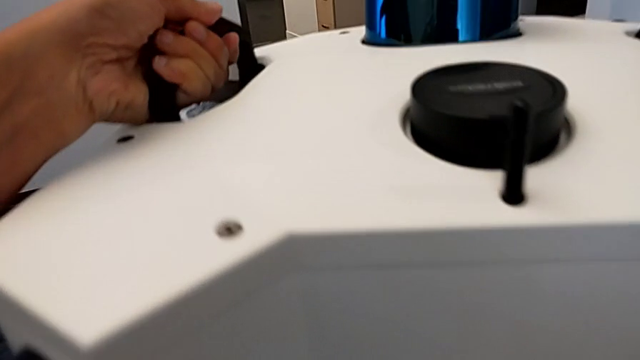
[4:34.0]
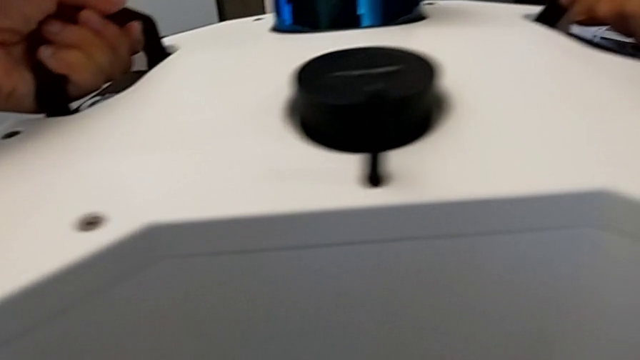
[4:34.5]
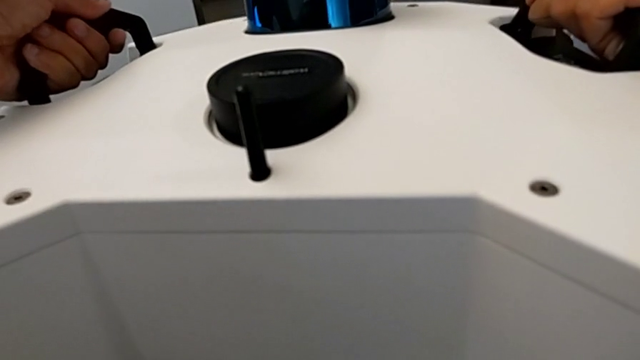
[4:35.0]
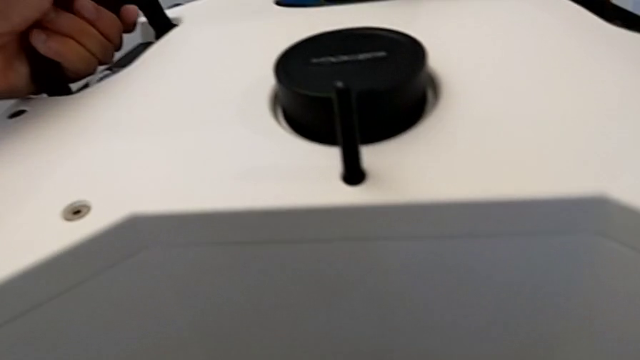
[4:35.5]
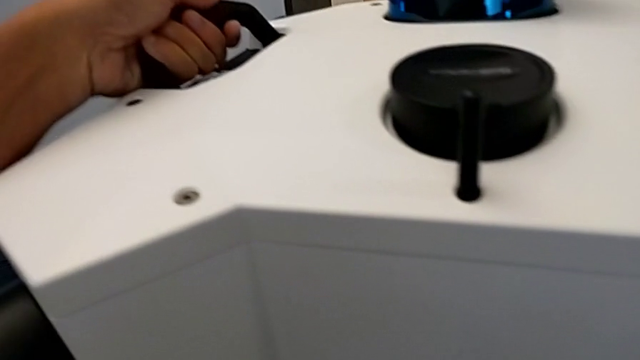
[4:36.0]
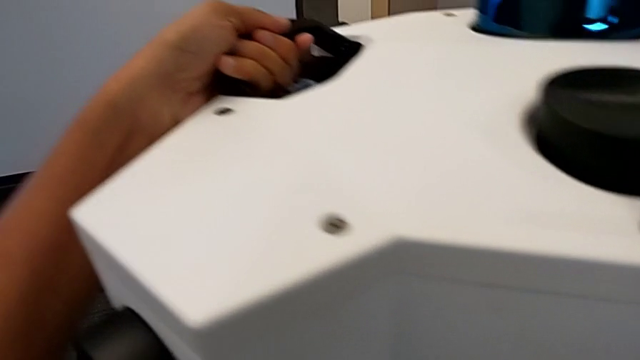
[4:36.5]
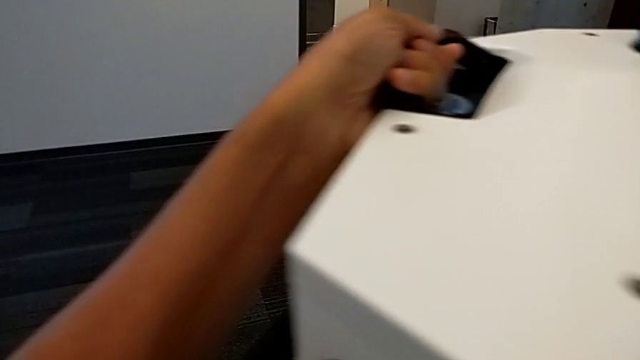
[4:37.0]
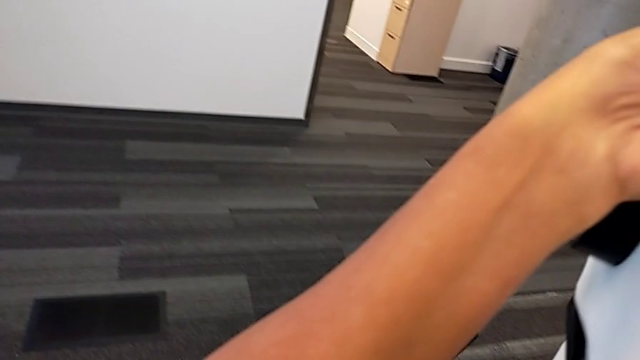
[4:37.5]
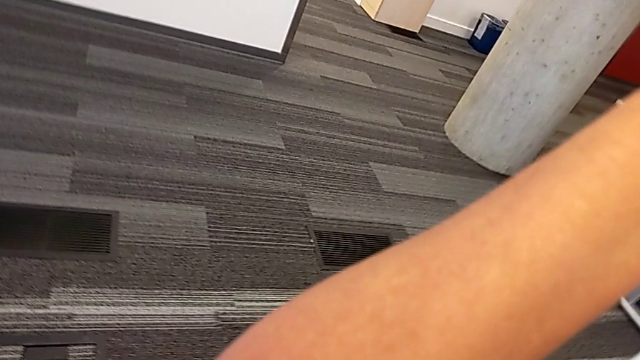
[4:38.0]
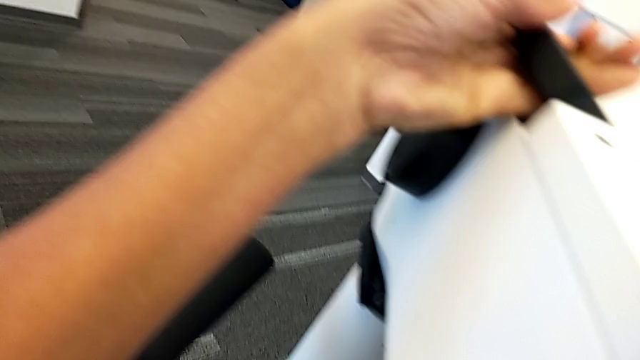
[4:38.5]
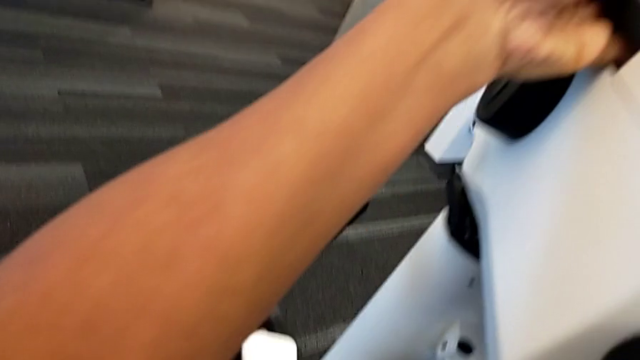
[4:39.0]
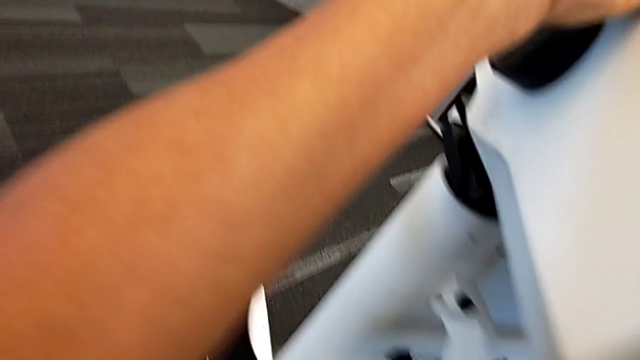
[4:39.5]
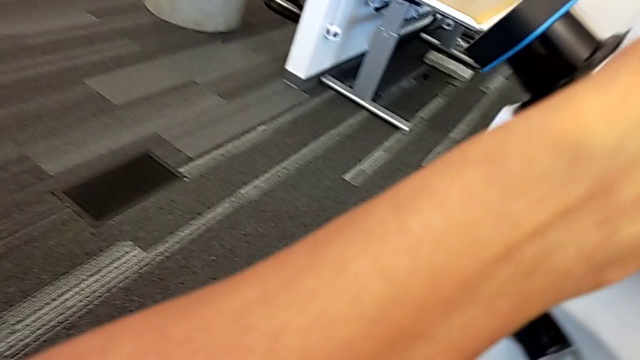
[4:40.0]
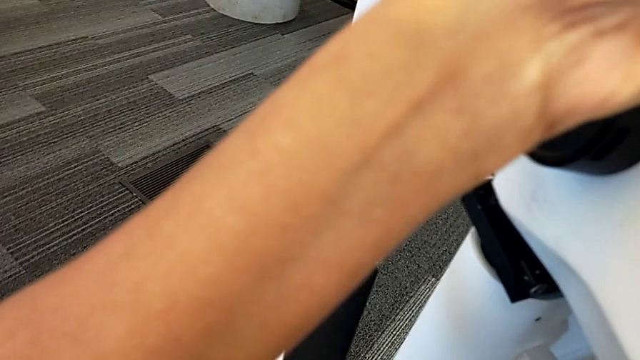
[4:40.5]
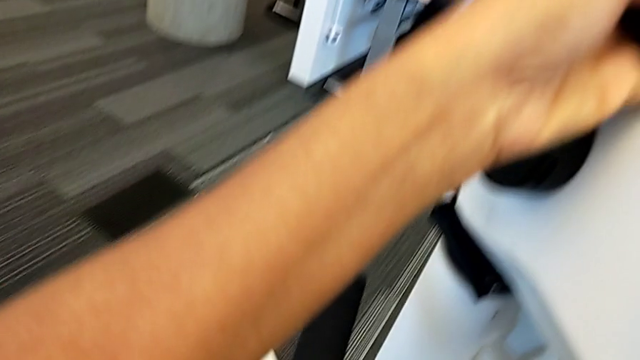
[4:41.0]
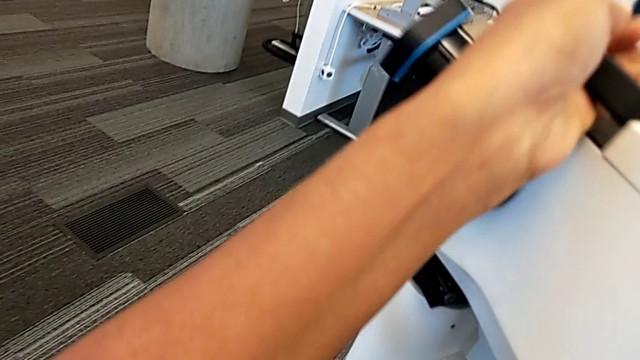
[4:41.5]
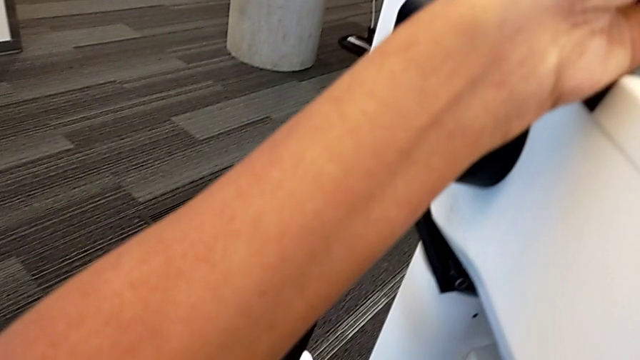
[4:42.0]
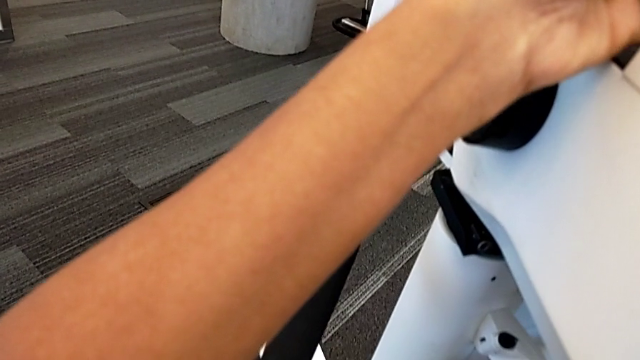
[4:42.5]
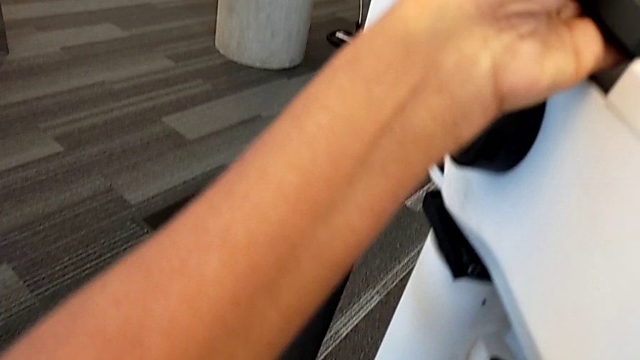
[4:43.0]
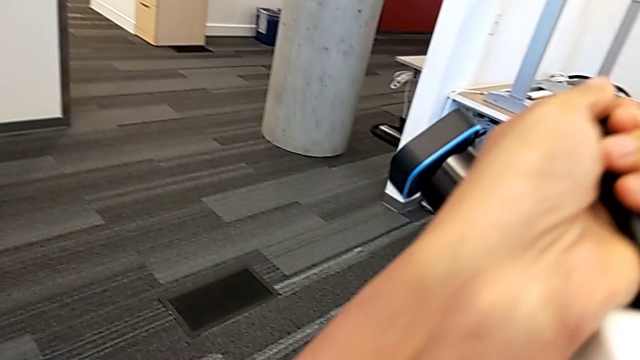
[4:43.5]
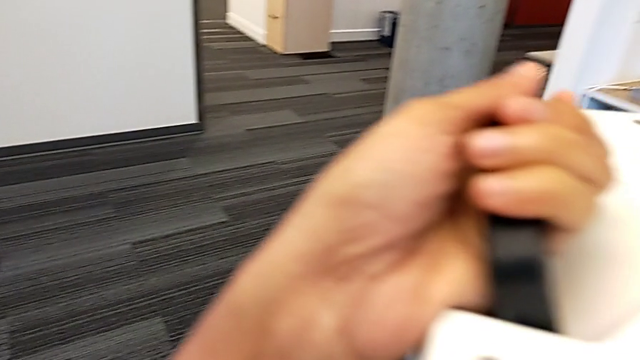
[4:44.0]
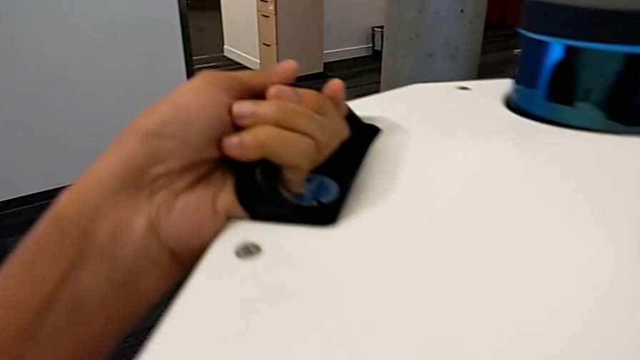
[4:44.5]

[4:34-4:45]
The camera wearer is mounting the M6 head on the base. They keep aligning the M6 head.

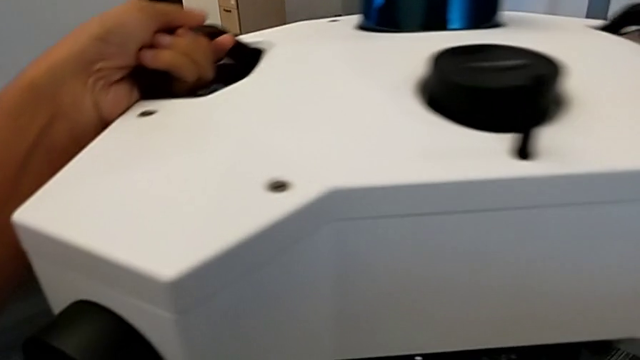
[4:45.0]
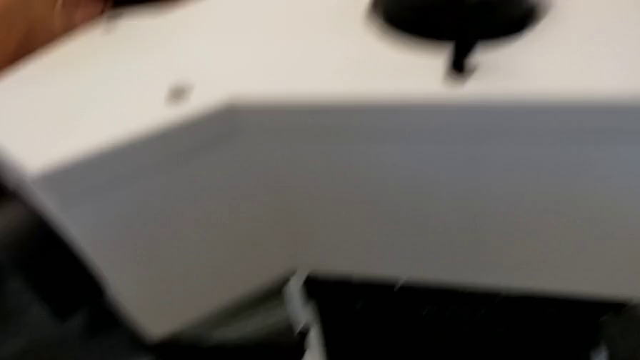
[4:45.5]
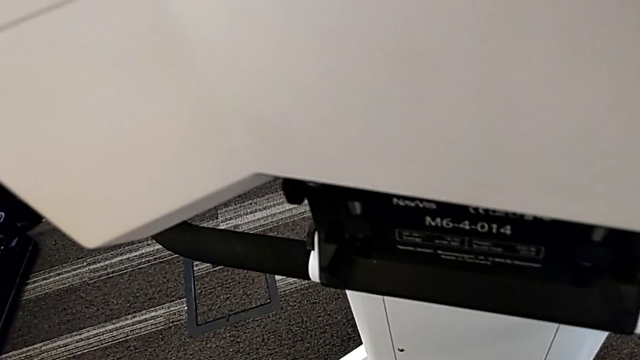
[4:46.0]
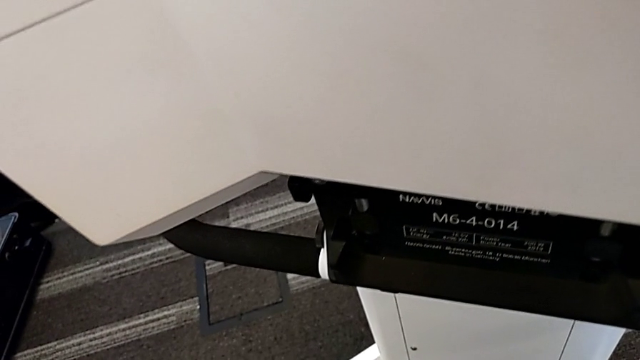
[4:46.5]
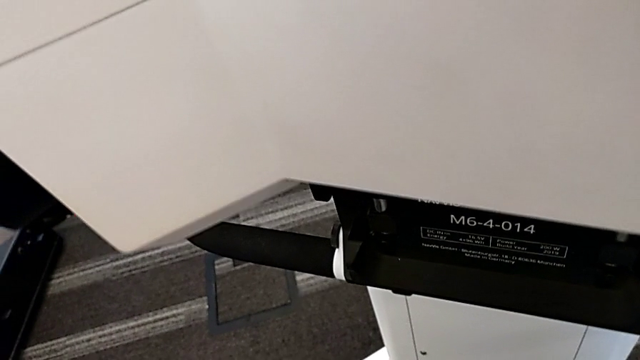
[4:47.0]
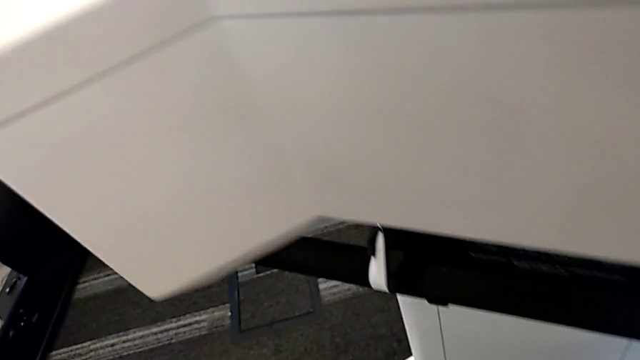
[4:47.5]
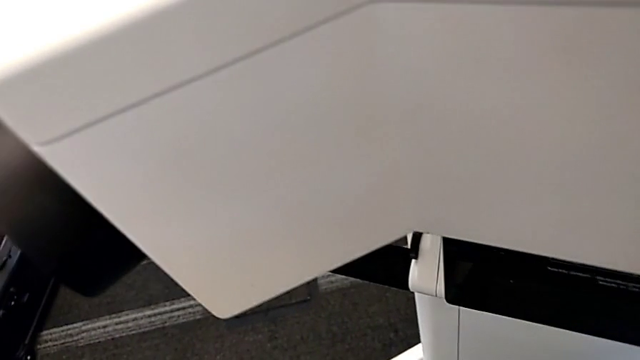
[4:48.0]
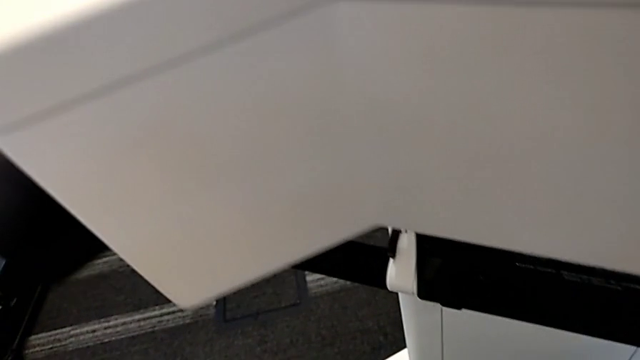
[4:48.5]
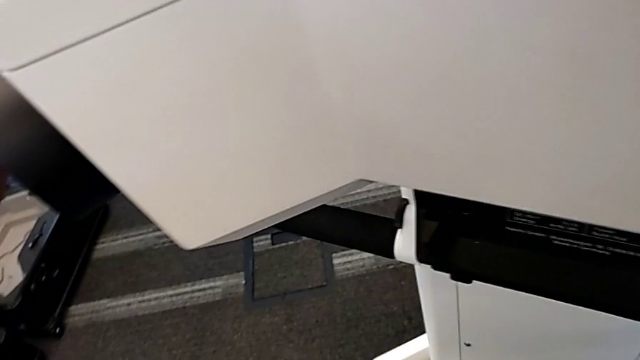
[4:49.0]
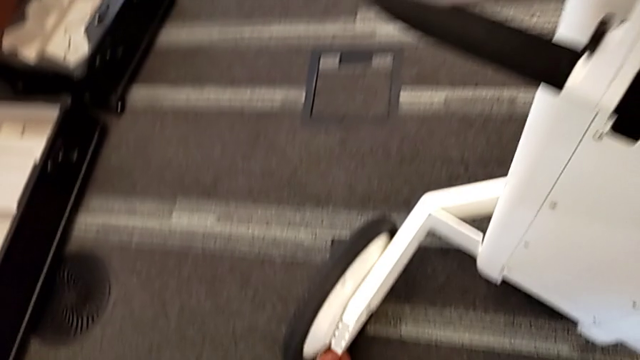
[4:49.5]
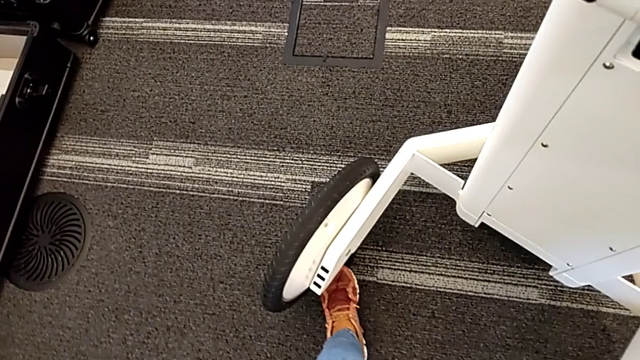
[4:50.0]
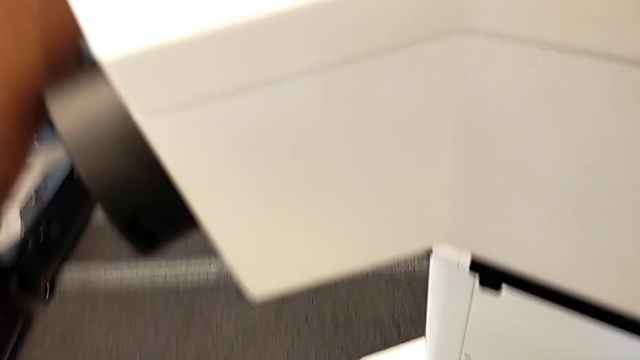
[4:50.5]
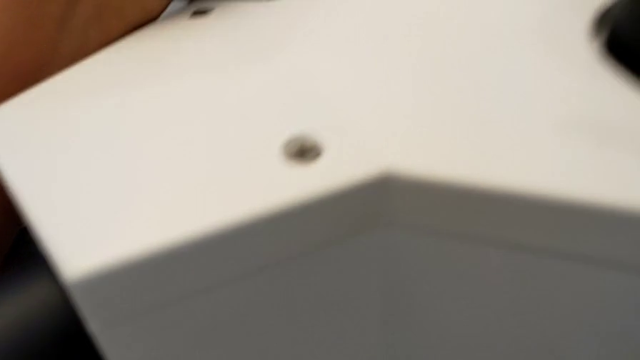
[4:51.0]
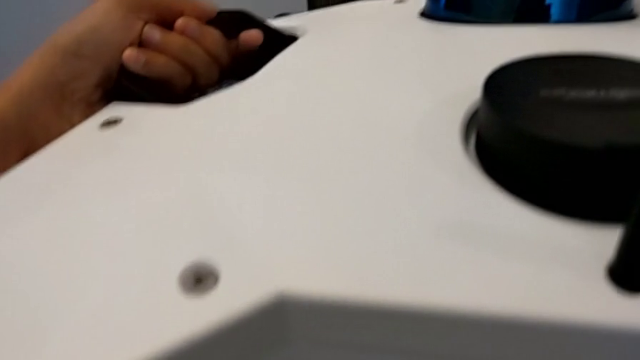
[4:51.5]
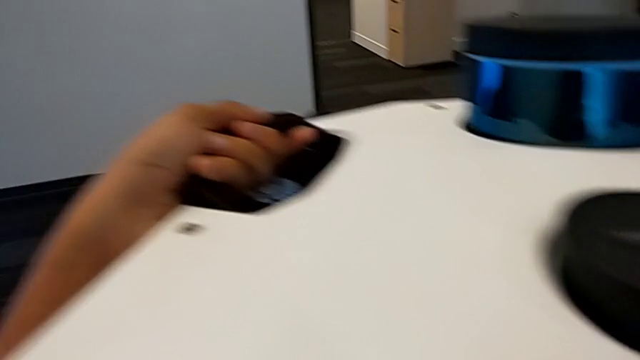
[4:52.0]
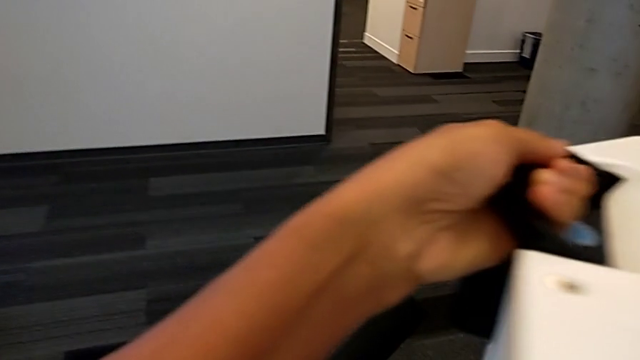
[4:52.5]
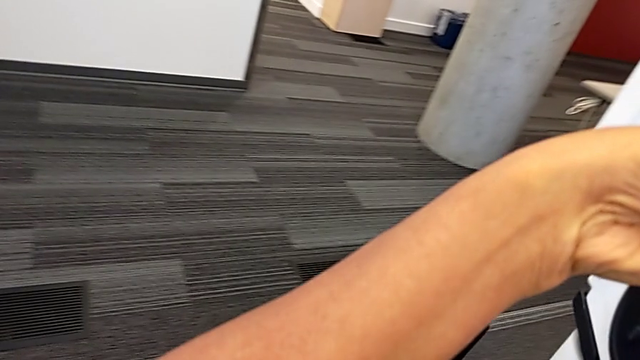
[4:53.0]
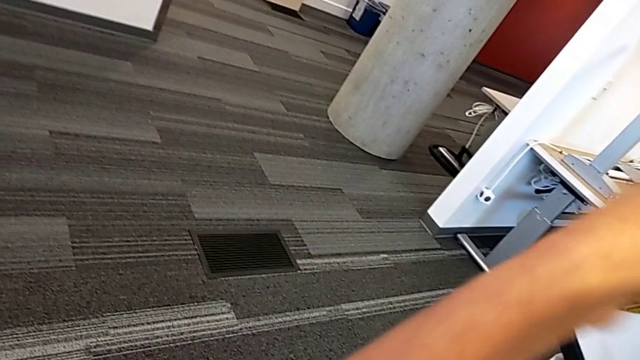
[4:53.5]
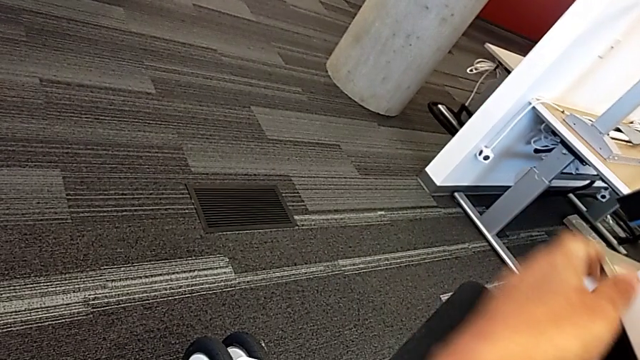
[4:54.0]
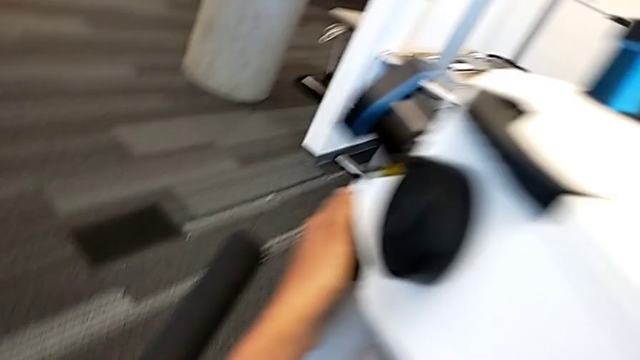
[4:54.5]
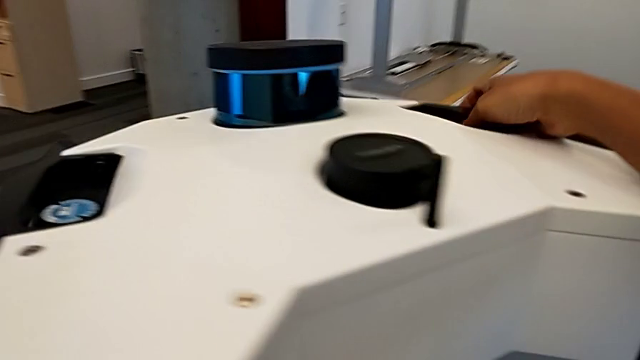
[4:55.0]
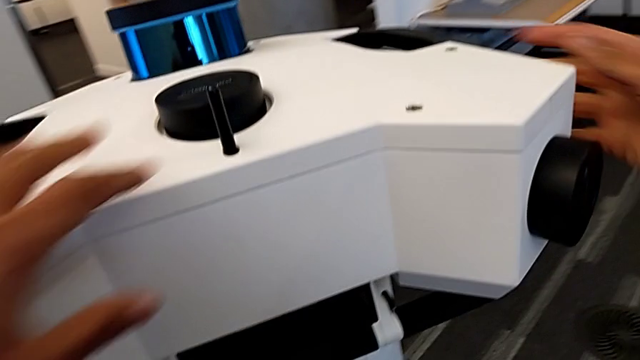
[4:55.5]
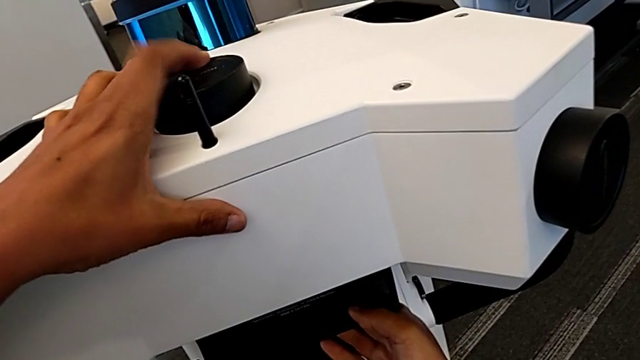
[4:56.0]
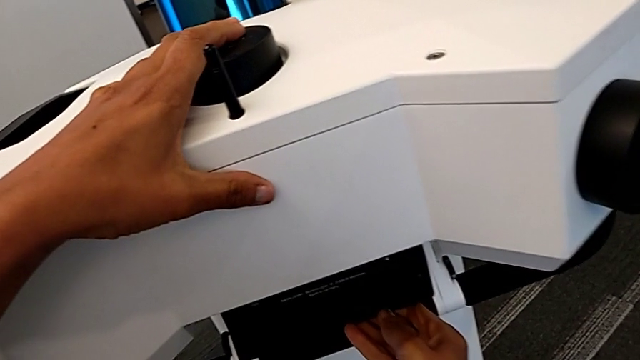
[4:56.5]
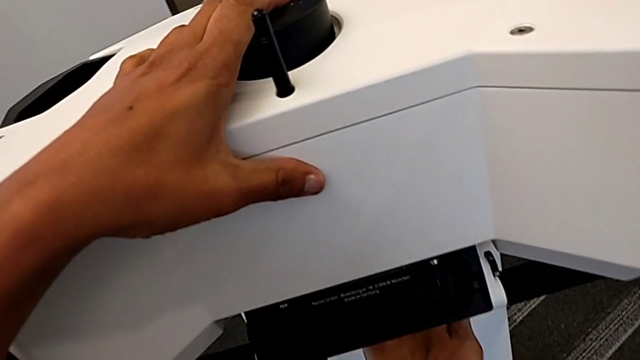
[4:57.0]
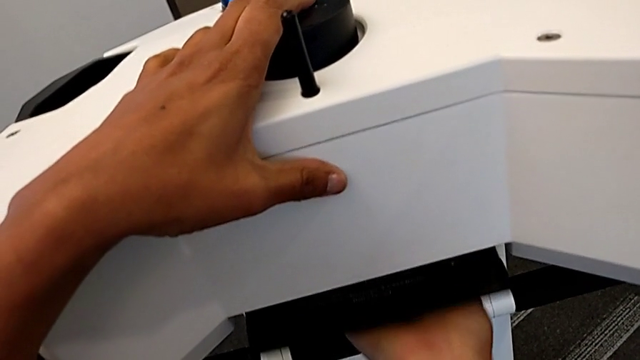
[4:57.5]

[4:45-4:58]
The camera wearer is mounting the M6 head on the base. They insert the M6 head and lock it.
